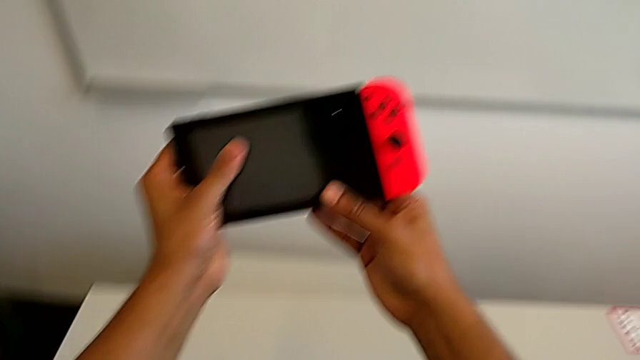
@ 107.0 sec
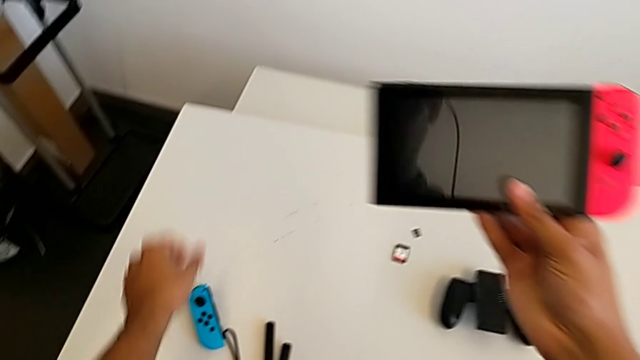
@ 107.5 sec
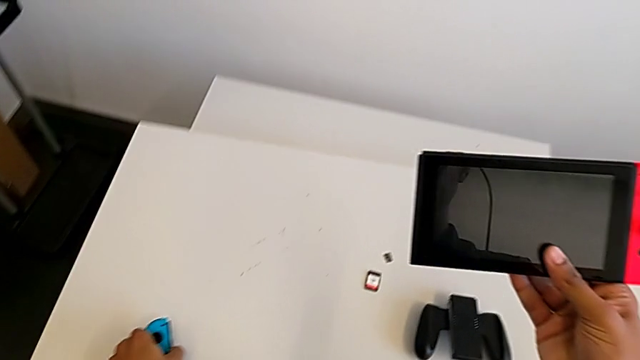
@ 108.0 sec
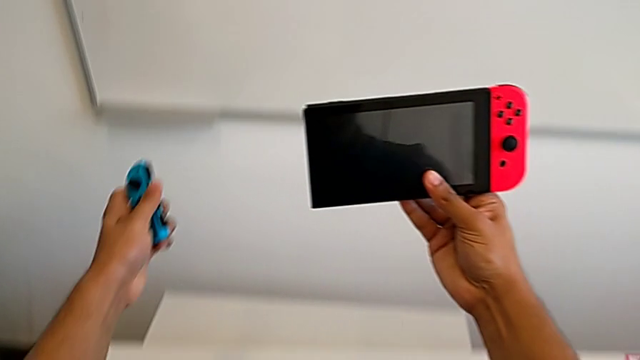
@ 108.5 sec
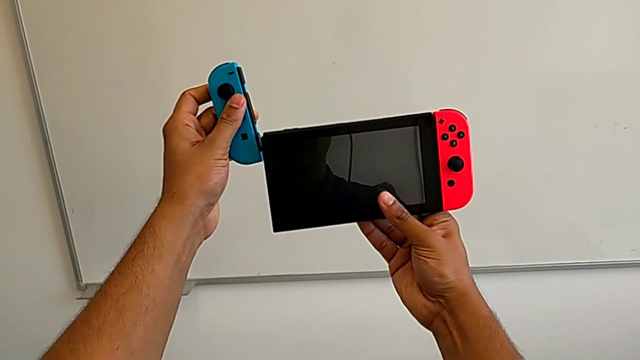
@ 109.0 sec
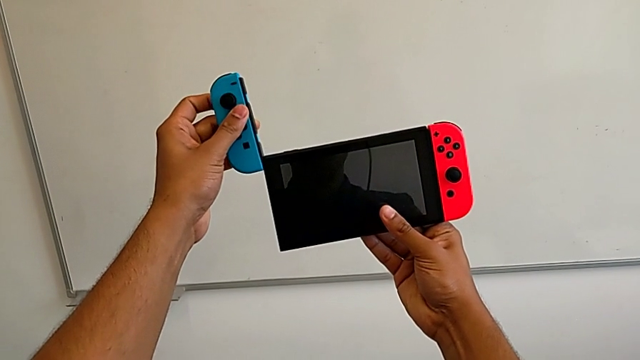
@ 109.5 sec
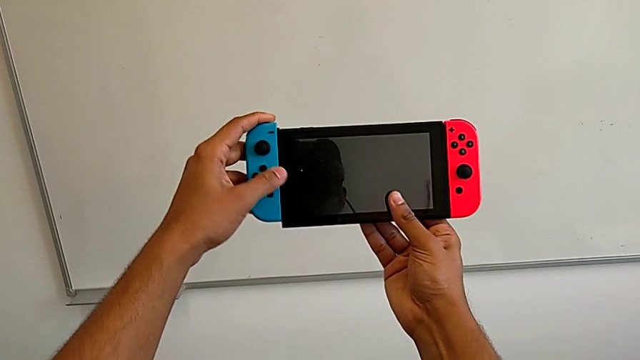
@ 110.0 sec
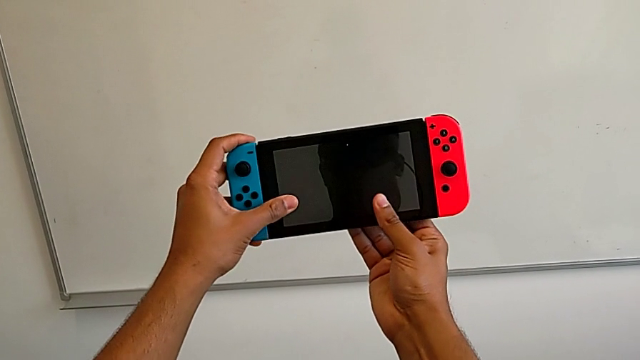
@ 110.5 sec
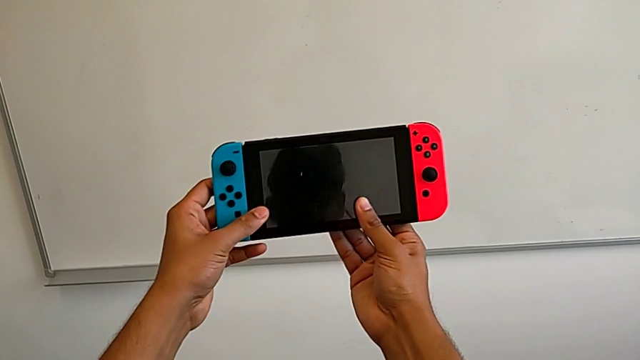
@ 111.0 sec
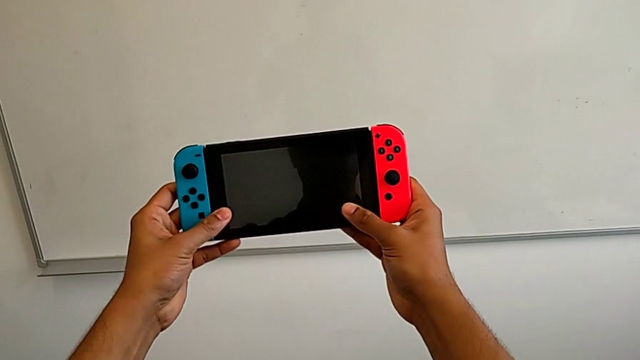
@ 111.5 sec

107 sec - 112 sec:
The camera wearer is exchanging the Joy-Con controllers from the Joy-Con straps to the Nintendo Switch. They grab the blue Joy-Con controller and insert it.

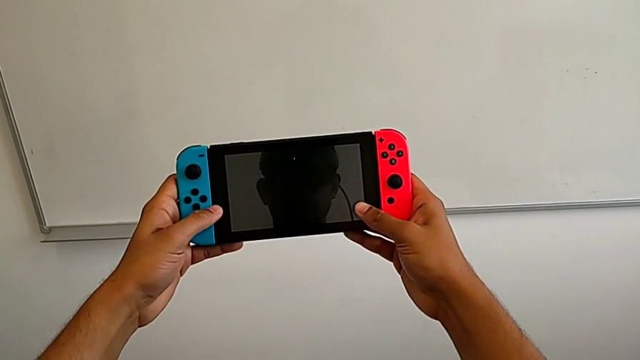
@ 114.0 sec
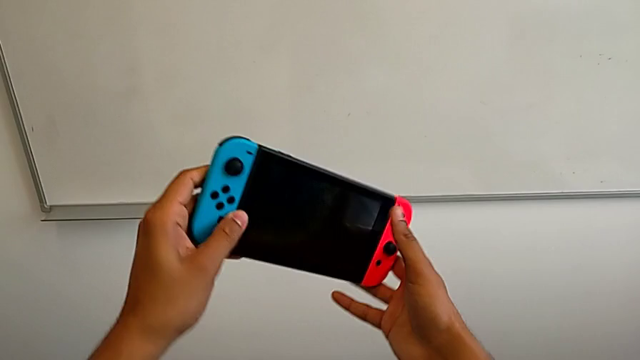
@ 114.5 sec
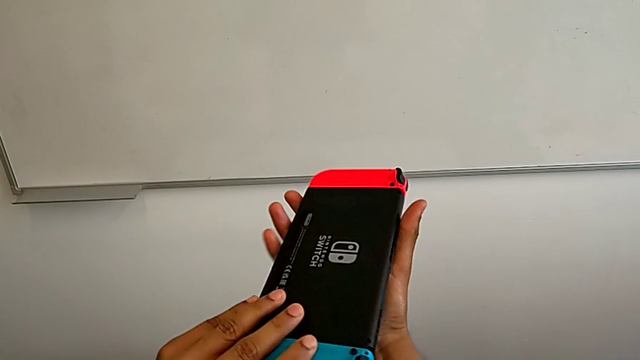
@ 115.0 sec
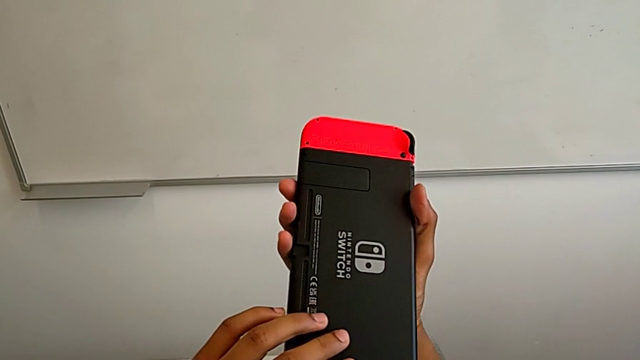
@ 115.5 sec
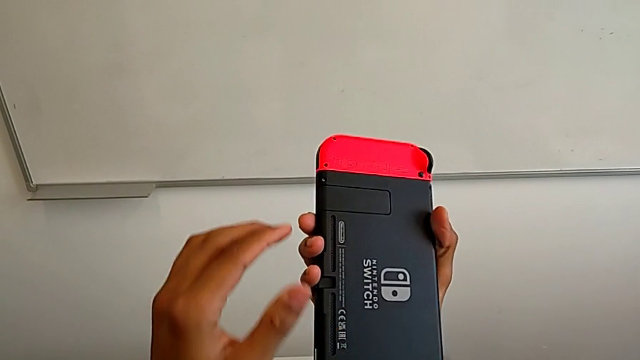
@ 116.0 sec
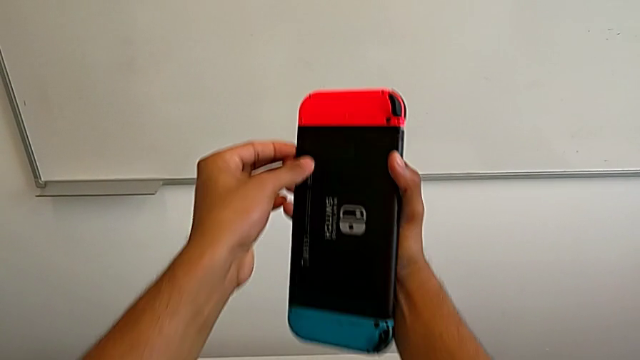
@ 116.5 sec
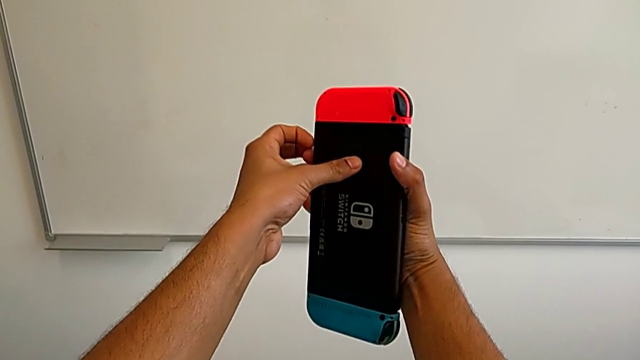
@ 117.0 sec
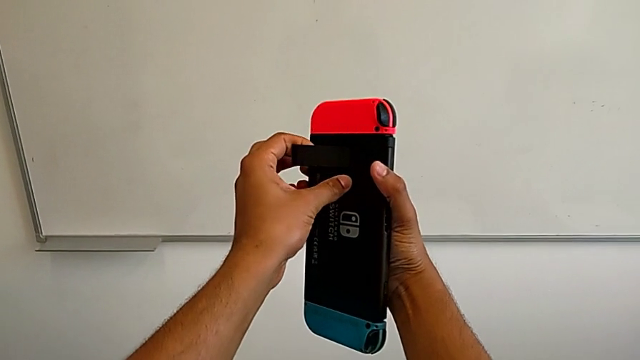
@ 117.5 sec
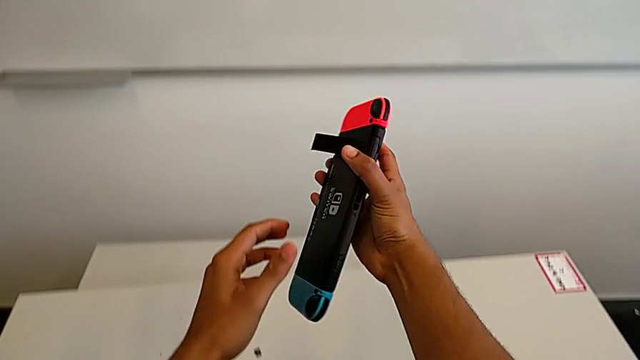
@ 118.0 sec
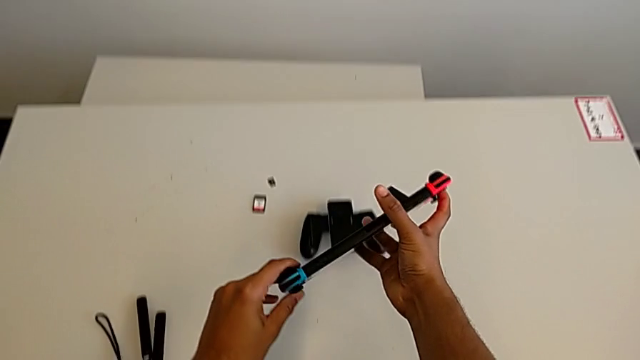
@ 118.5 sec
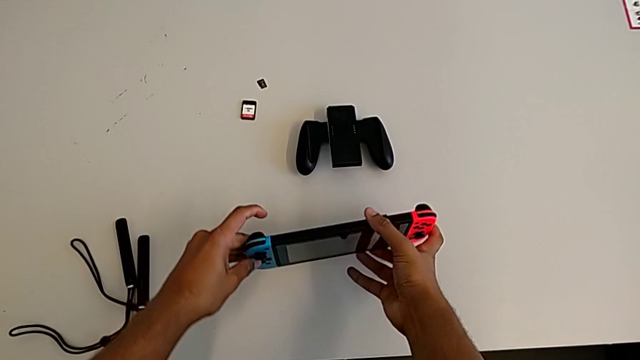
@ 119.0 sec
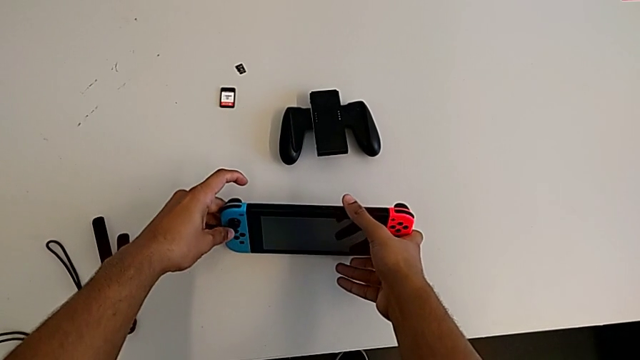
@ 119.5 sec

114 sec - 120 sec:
The camera wearer stands up the Nintendo Switch. They flip the Nintendo Switch, pull the kickstand and place the Nintendo Switch.

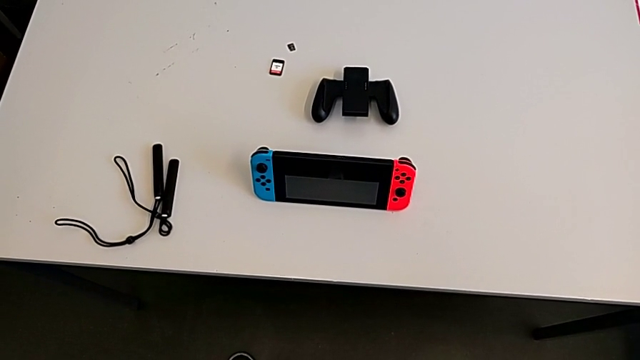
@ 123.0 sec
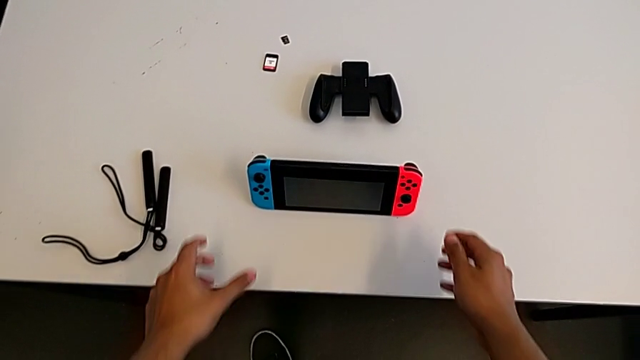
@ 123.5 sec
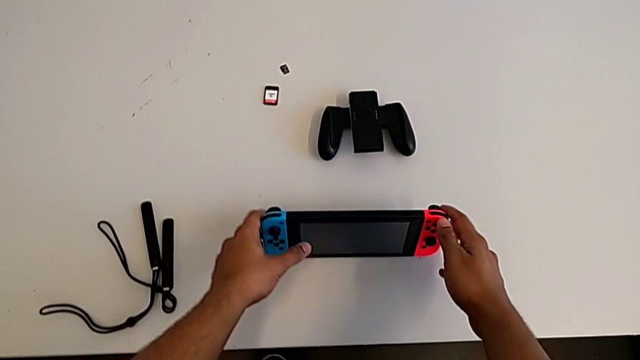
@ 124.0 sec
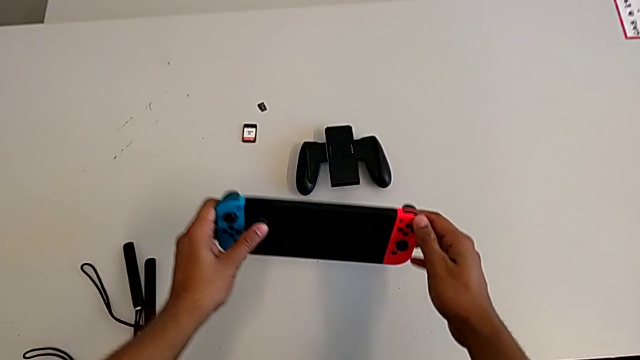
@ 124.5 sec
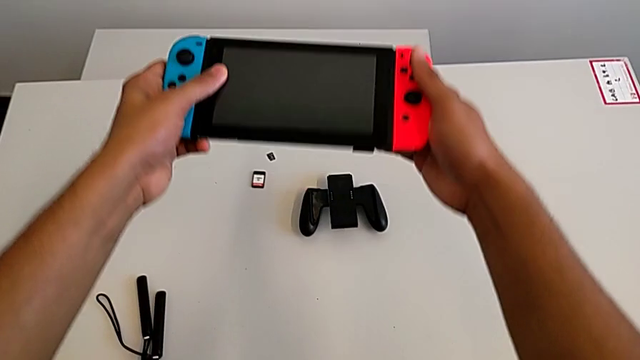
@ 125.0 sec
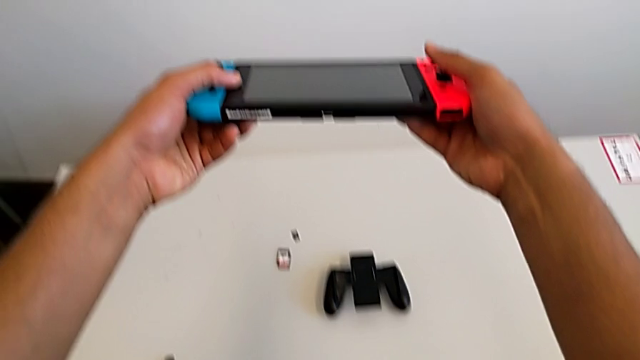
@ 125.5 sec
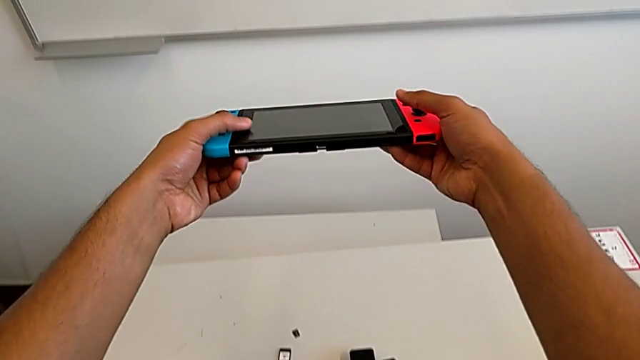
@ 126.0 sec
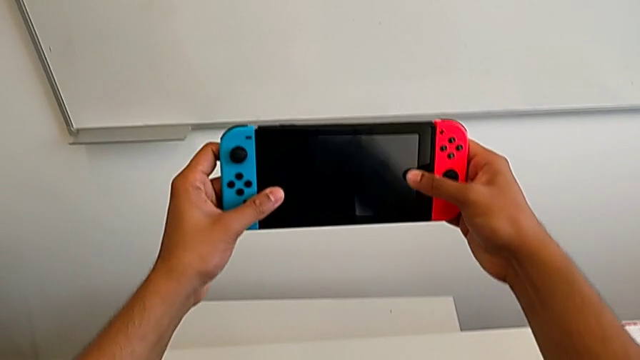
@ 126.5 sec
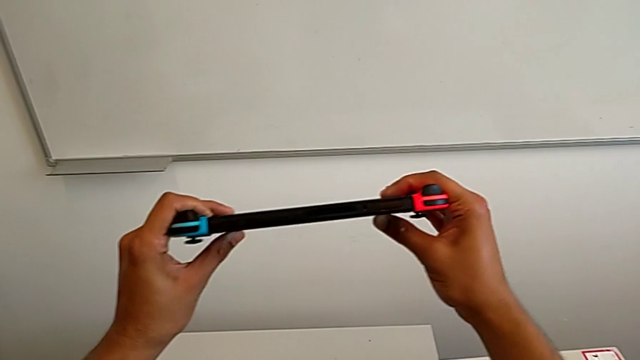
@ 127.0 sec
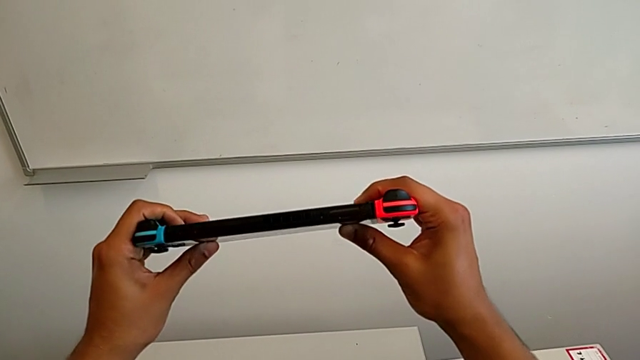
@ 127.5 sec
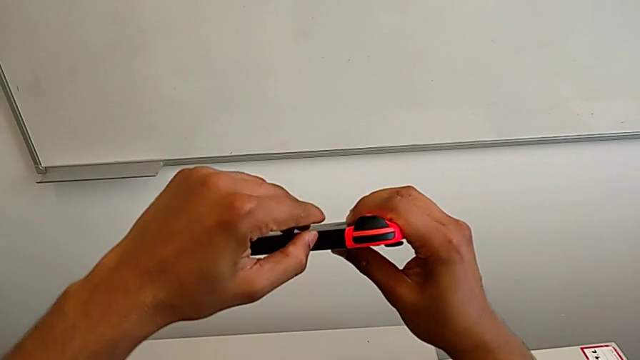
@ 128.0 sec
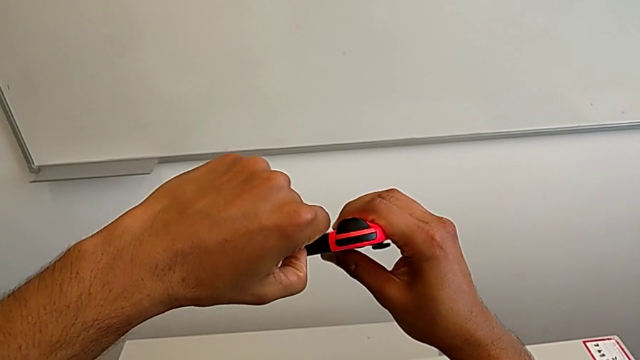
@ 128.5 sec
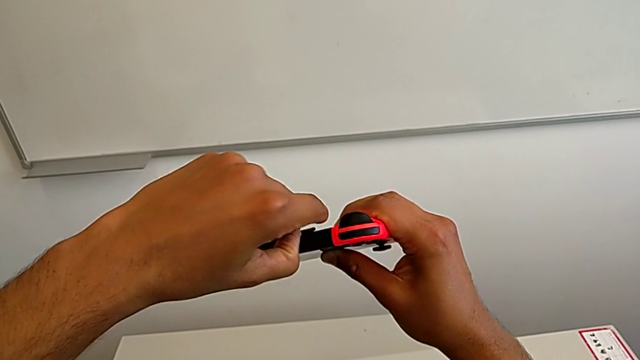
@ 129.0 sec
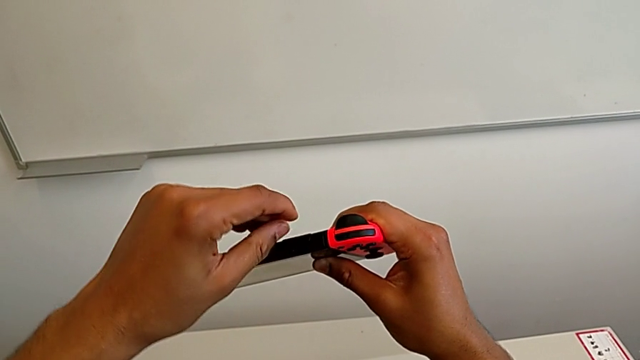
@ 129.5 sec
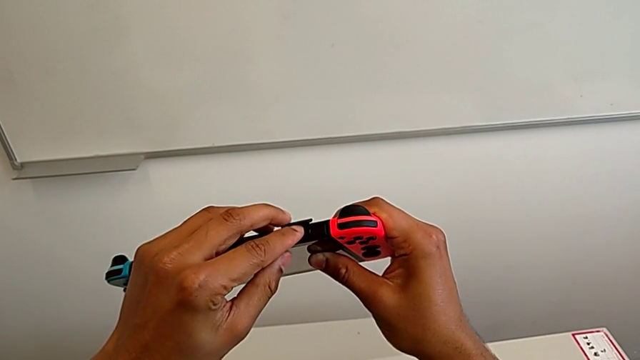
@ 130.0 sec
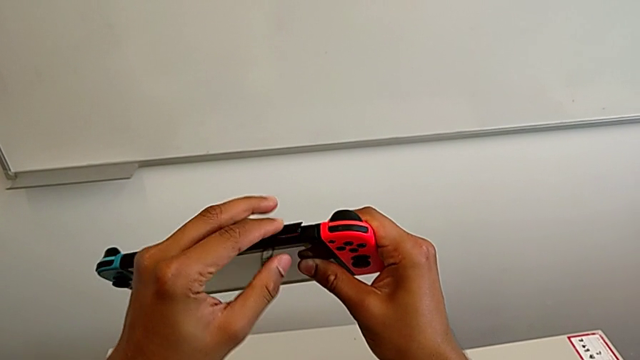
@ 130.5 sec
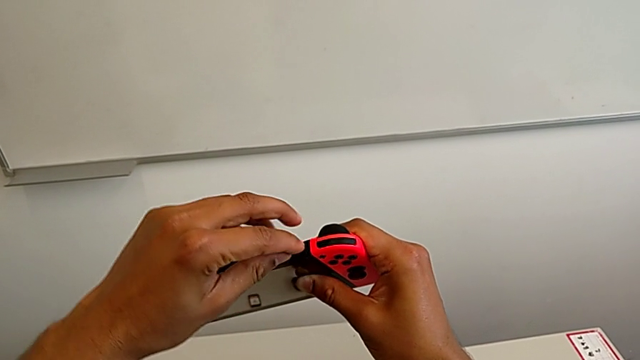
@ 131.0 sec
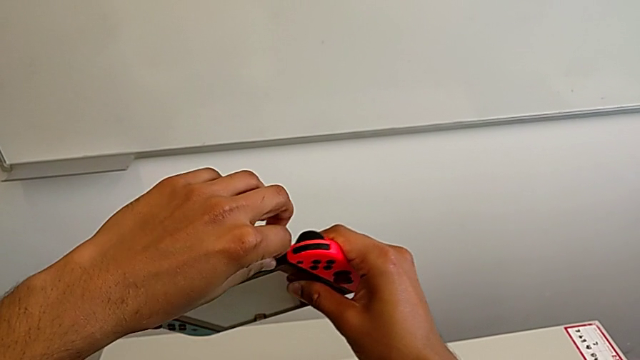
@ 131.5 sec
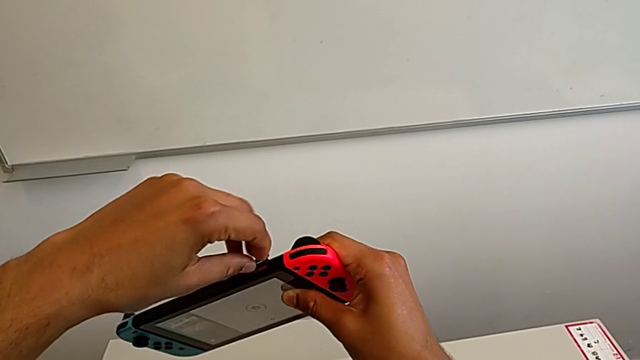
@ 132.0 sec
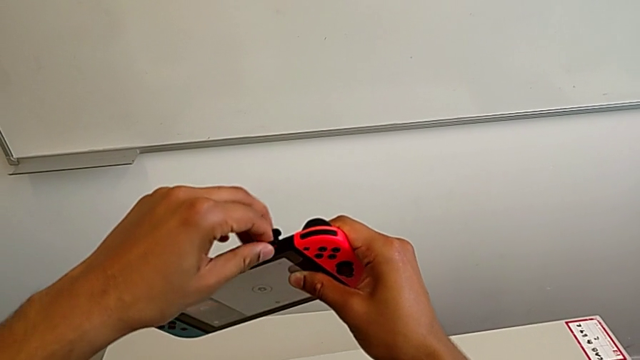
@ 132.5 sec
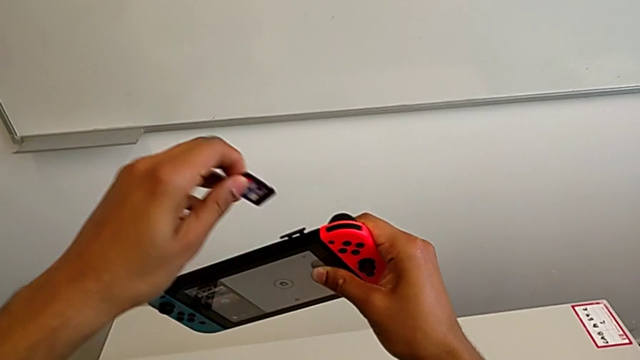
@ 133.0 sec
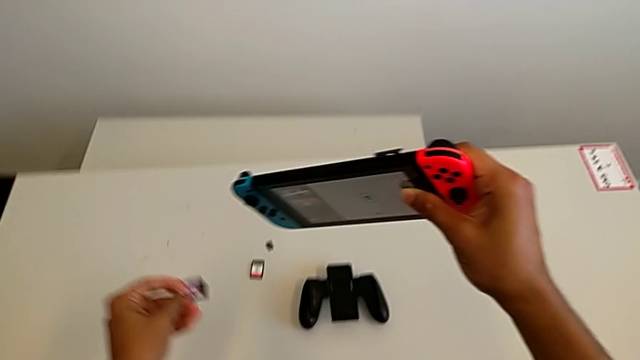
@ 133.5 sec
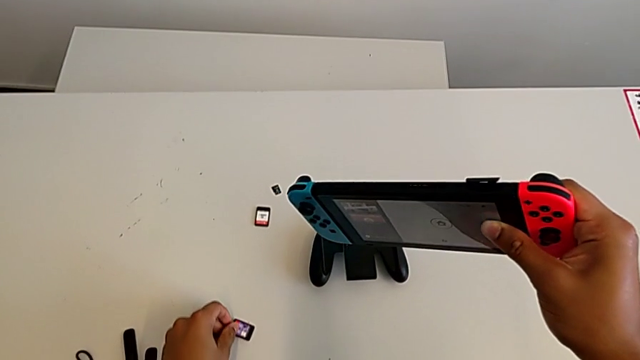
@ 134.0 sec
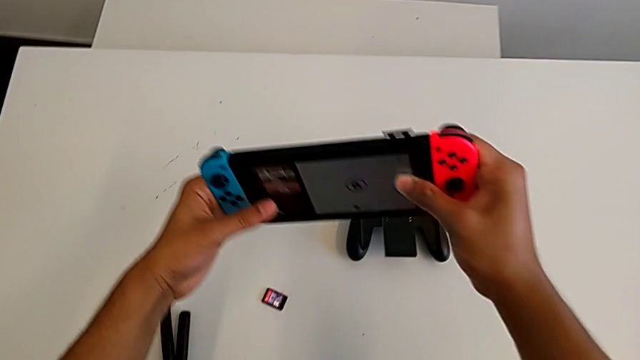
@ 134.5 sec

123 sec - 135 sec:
The camera wearer is exchanging the game card of the Nintendo Switch. They grab the Nintendo Switch, close the kickstand, wrongly inspect the Nintendo Switch, looking for the game card, withdraw the game card and place it.
